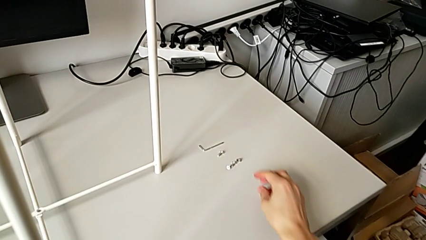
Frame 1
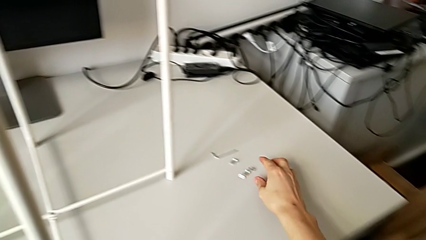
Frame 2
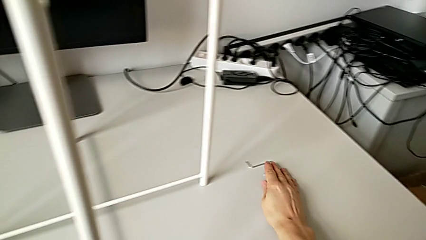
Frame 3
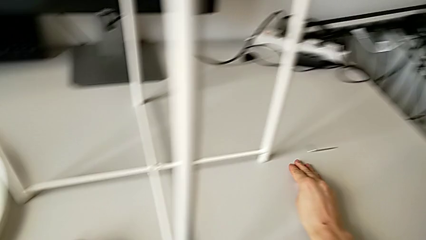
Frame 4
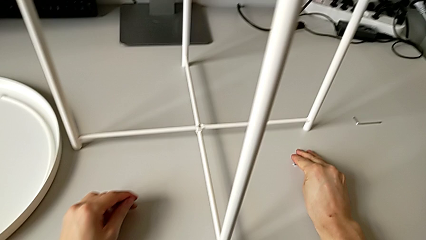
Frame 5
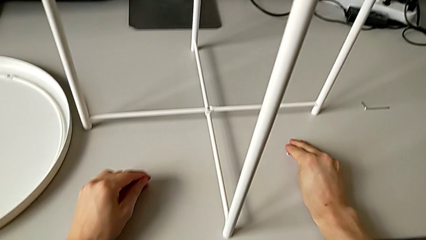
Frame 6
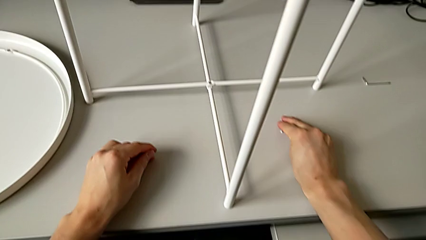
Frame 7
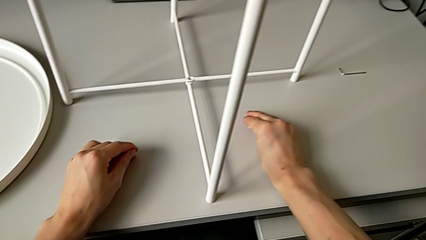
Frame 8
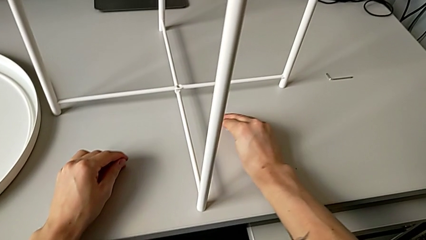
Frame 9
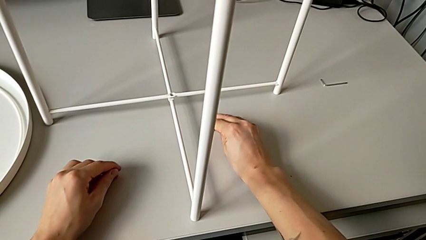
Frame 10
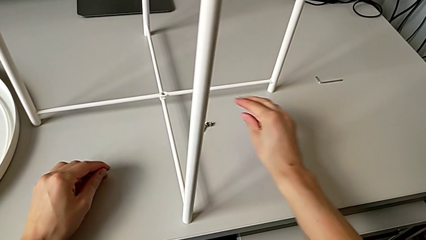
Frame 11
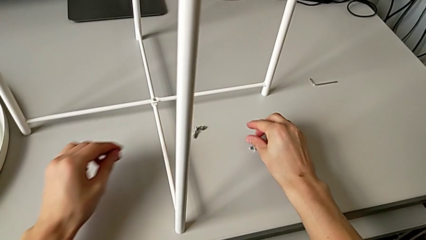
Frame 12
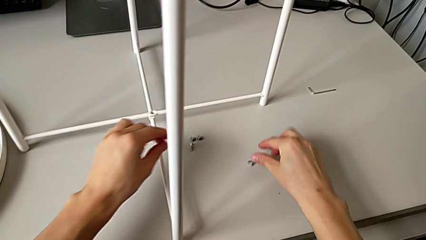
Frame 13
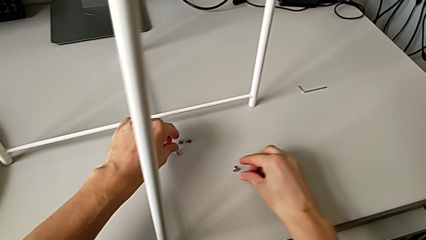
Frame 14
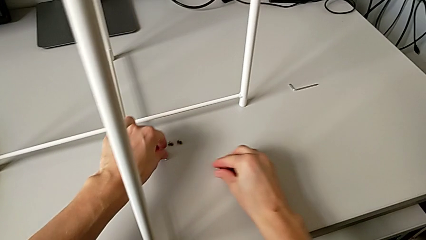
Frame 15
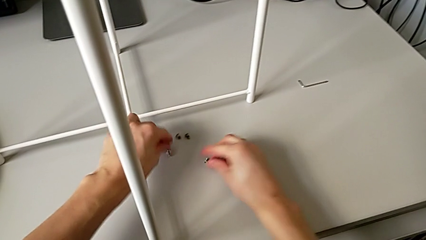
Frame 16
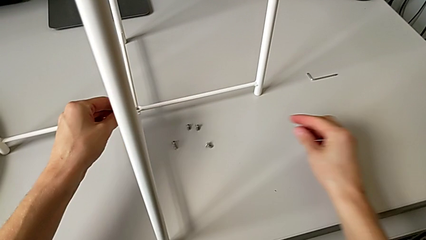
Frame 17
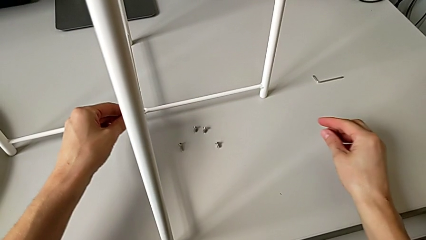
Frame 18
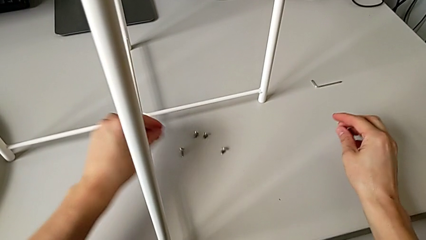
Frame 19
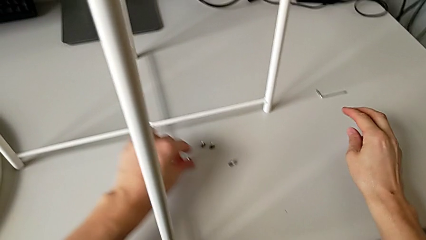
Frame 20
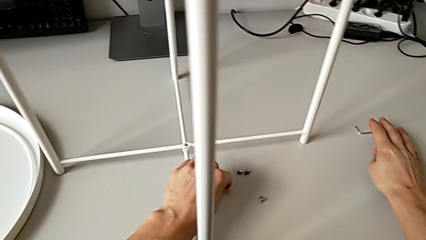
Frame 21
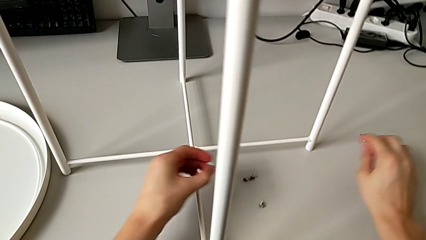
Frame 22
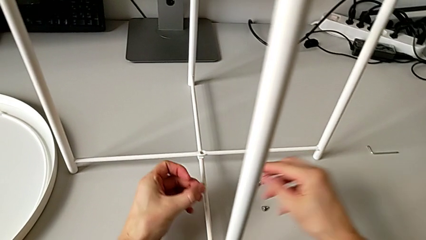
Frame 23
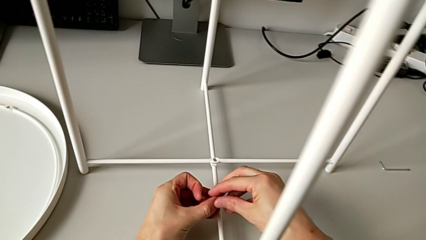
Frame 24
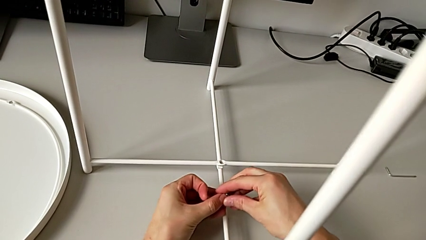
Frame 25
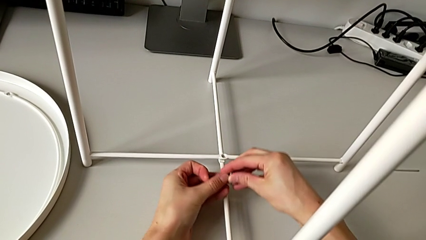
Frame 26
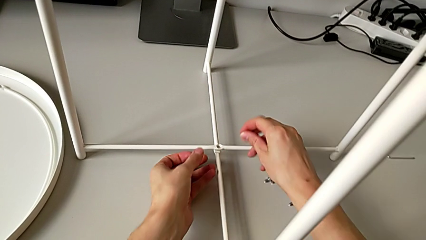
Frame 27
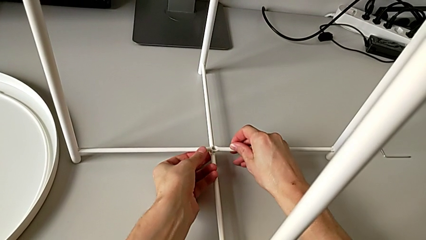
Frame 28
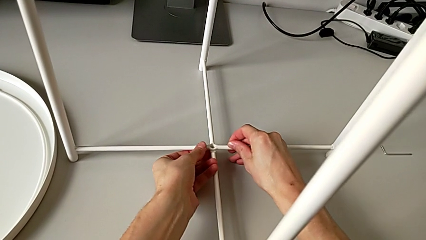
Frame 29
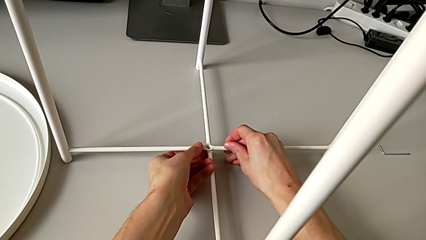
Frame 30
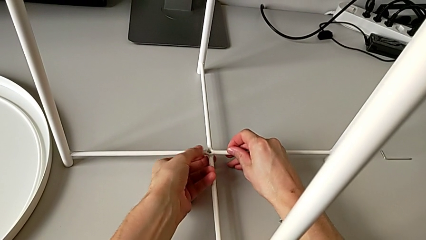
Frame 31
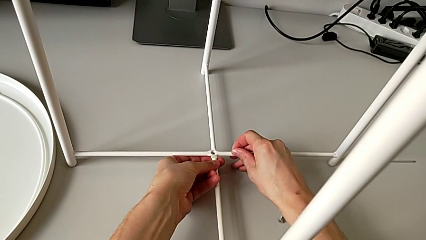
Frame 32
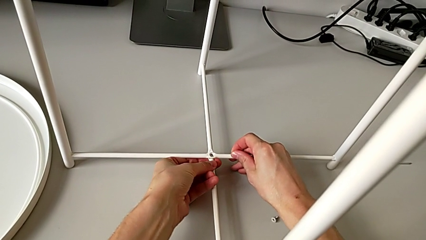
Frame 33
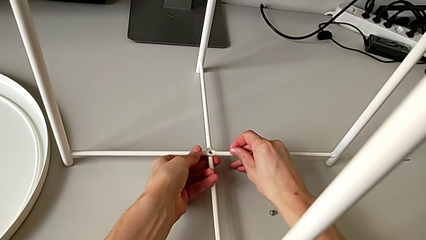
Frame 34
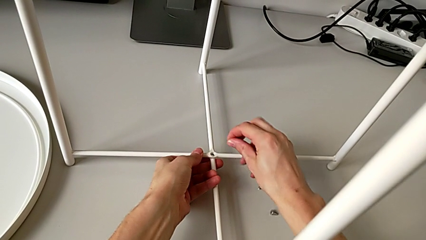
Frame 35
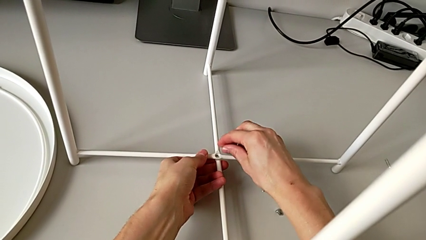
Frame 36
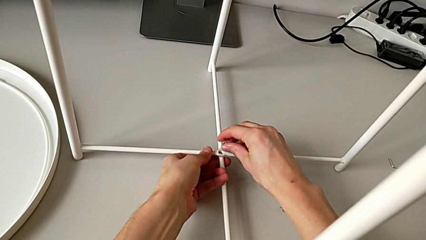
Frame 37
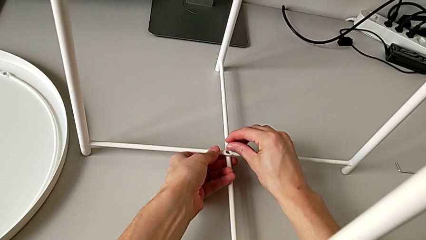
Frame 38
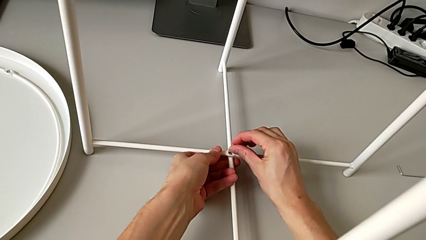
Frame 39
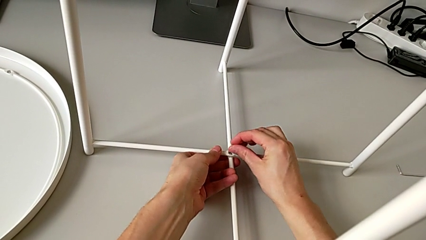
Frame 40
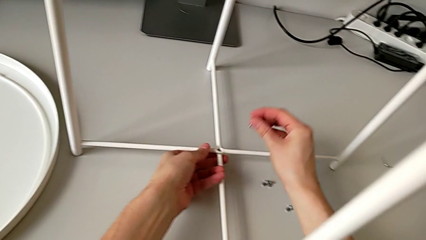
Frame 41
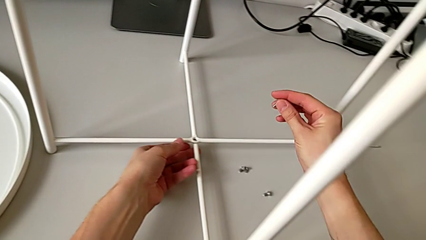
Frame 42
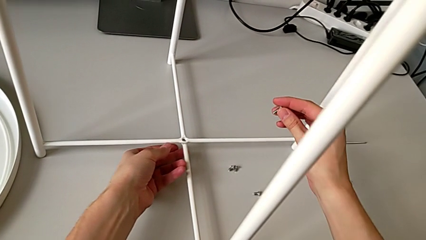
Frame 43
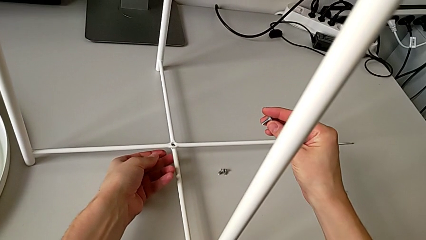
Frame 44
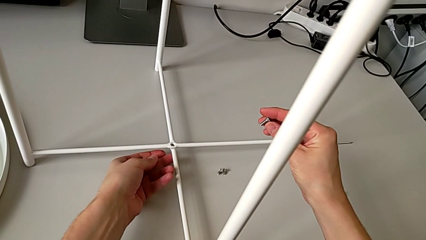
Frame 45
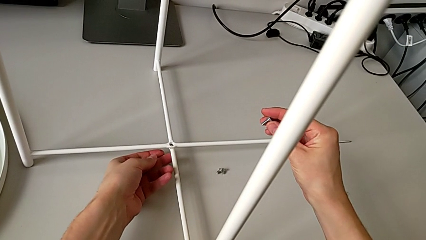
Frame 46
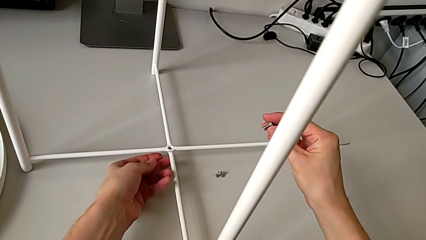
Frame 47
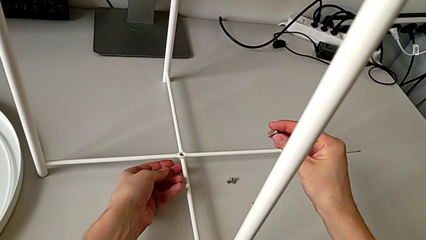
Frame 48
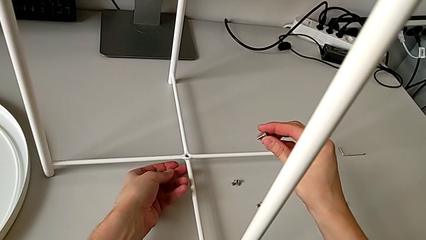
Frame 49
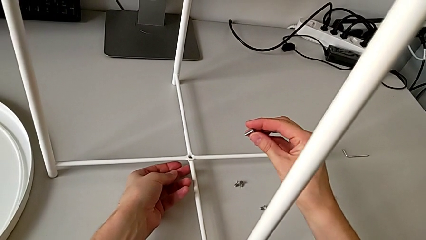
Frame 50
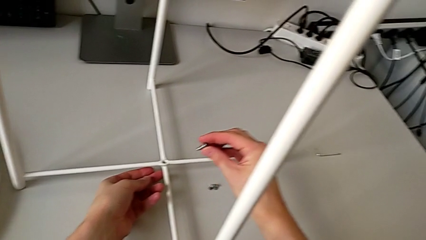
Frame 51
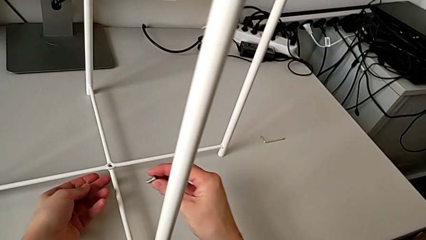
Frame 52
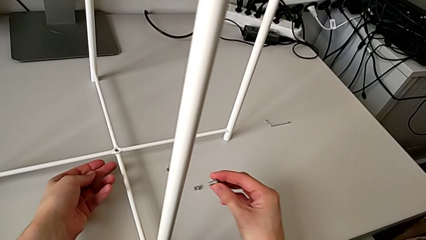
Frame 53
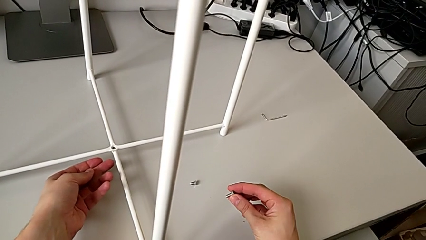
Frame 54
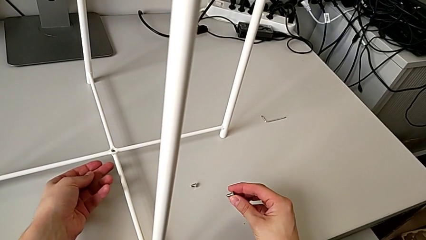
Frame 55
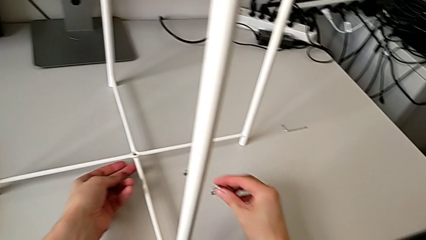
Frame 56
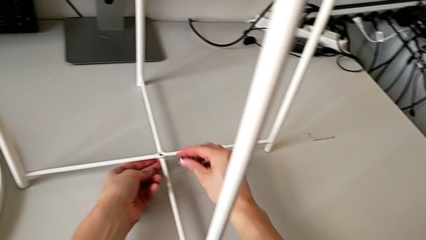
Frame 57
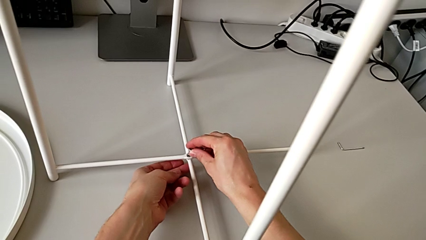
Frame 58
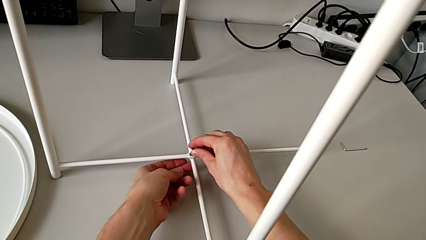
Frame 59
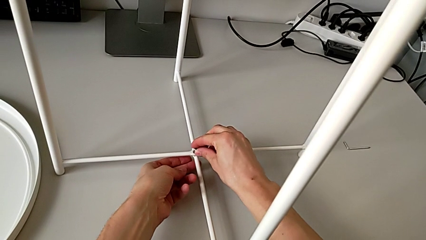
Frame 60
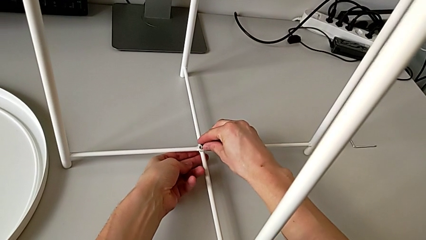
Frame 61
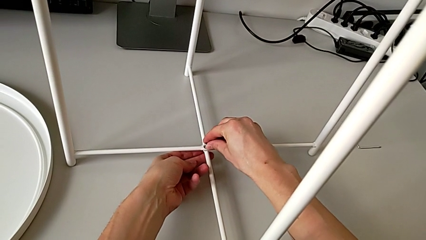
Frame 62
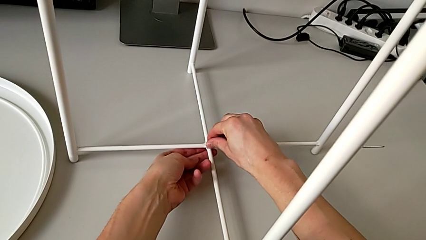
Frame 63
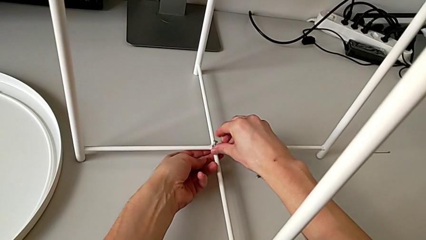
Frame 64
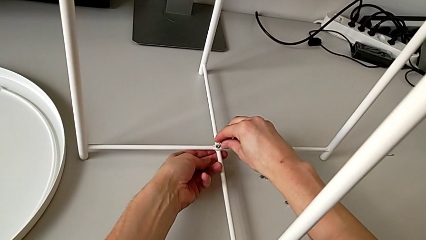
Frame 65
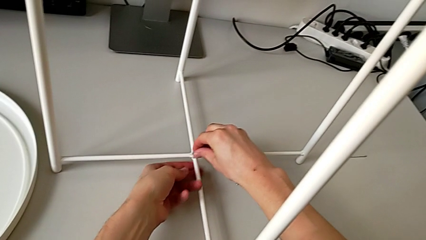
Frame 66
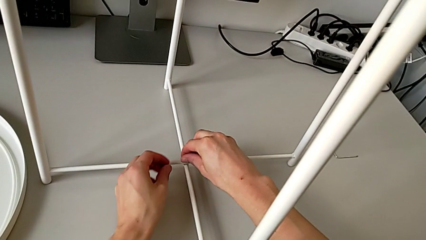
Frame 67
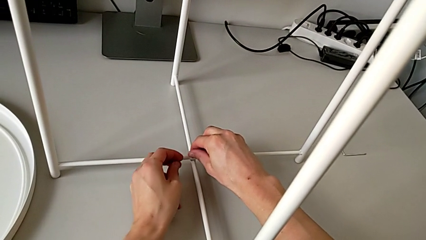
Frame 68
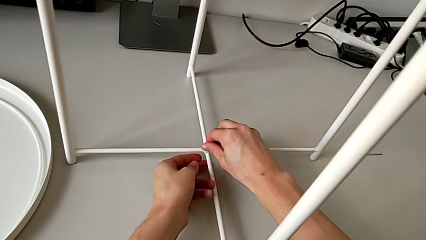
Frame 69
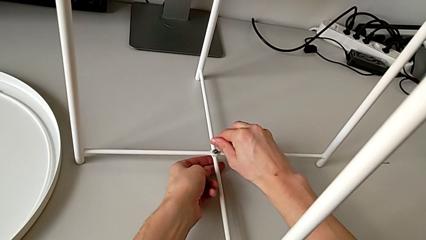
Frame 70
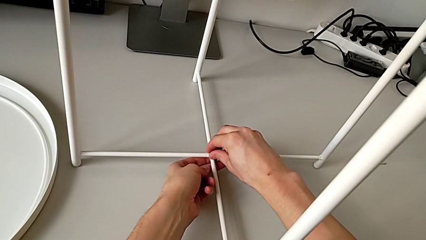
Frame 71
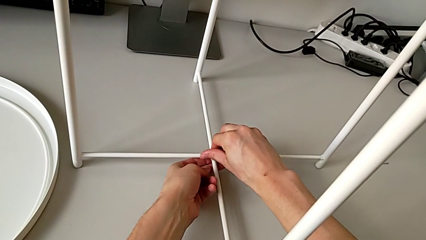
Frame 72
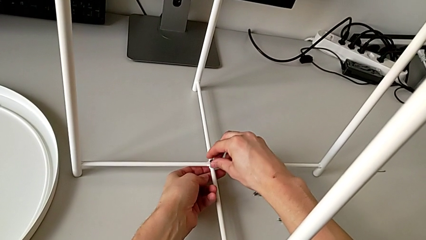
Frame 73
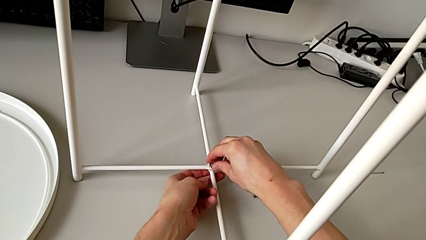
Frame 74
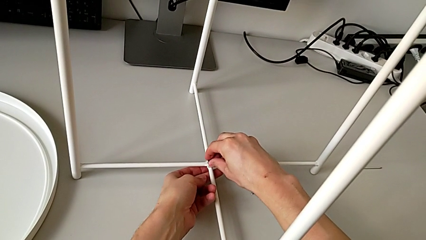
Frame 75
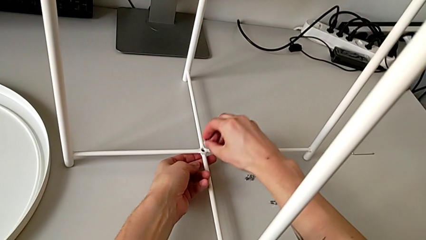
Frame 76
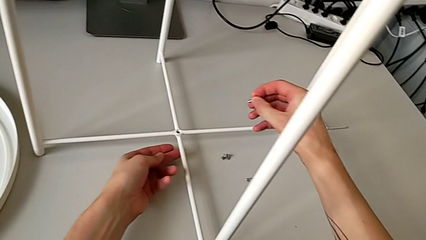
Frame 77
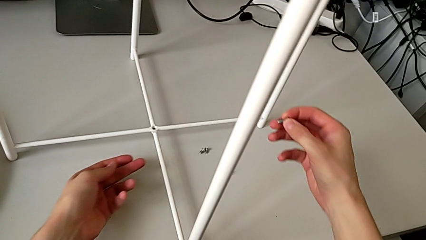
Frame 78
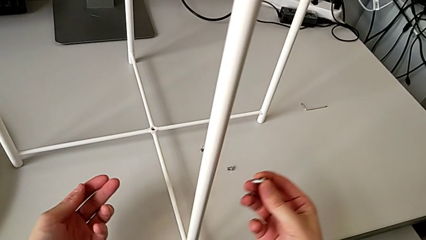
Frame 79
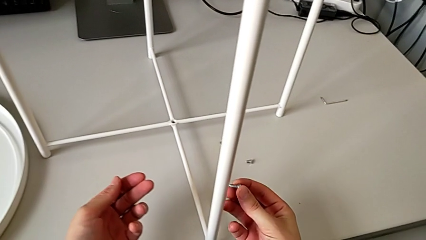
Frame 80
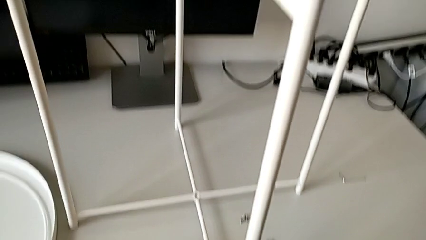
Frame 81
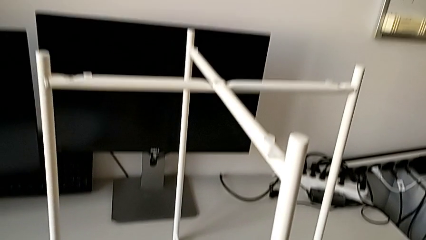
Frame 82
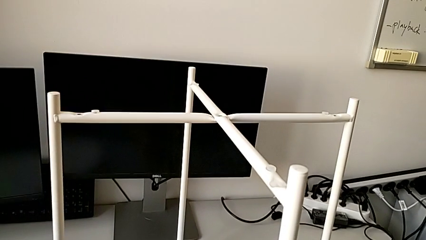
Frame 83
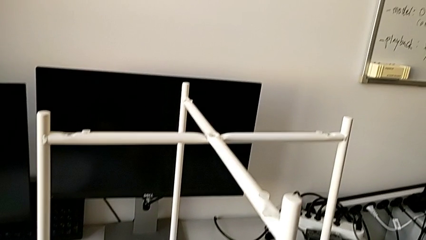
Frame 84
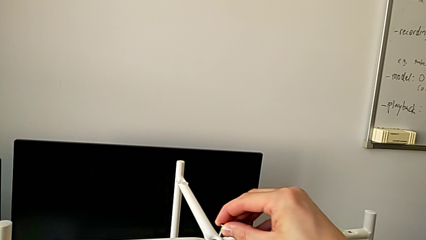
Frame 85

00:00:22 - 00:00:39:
The camera wearer is assembling the top screw into the legs. They slide the hex socket head, align it, grab it, align the leg, wrongly approach it, lift the hex socket head, hold it, wrongly insert and screw it, withdraw it and lift it.
